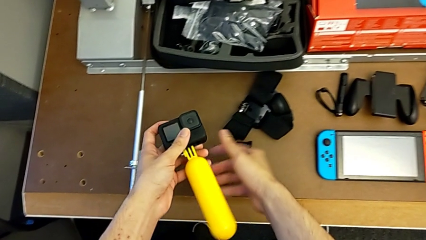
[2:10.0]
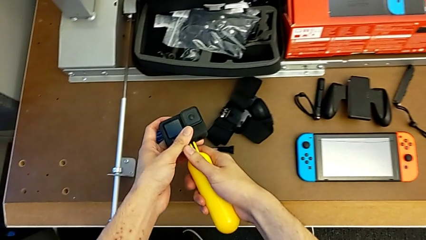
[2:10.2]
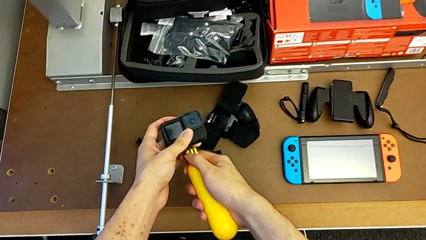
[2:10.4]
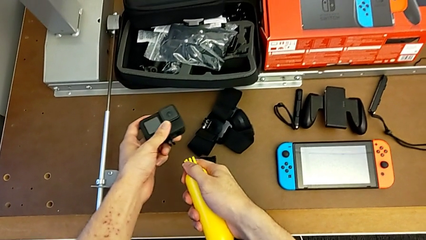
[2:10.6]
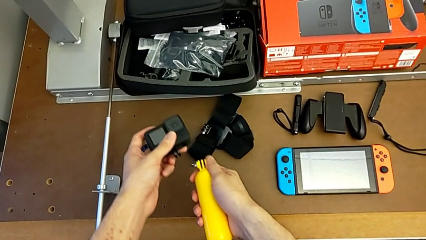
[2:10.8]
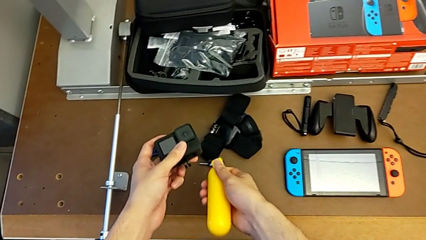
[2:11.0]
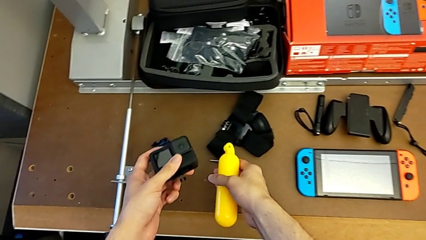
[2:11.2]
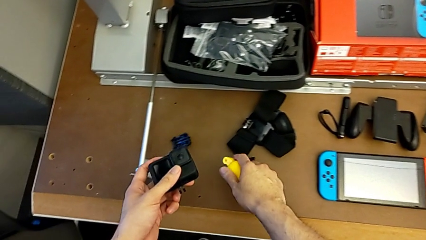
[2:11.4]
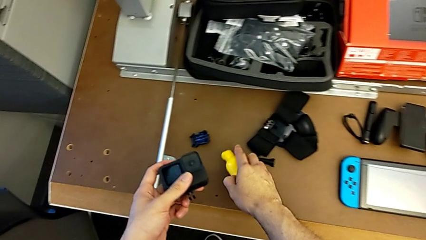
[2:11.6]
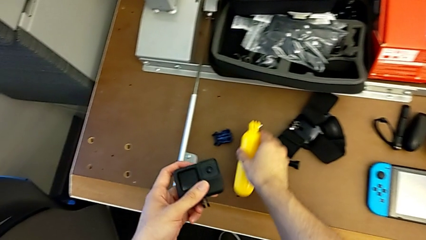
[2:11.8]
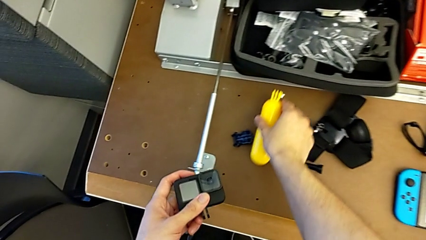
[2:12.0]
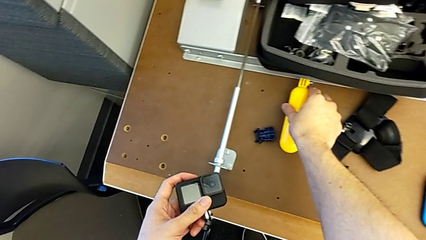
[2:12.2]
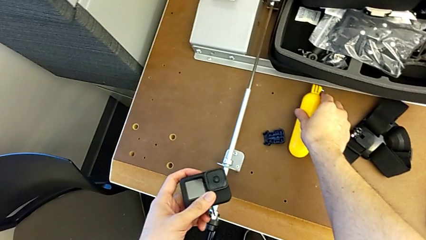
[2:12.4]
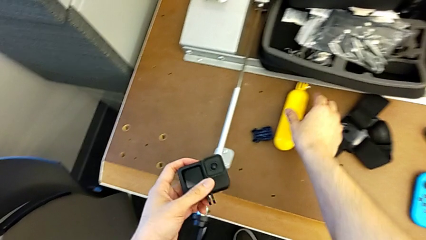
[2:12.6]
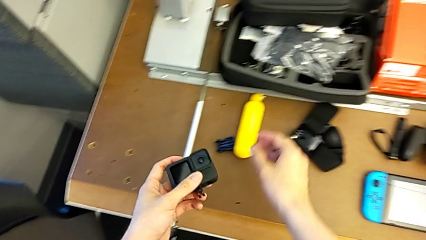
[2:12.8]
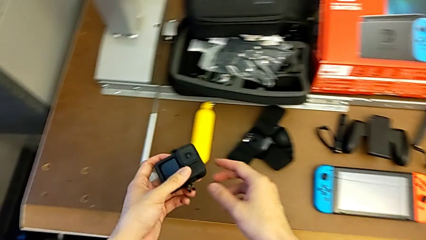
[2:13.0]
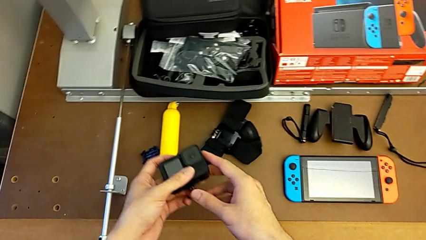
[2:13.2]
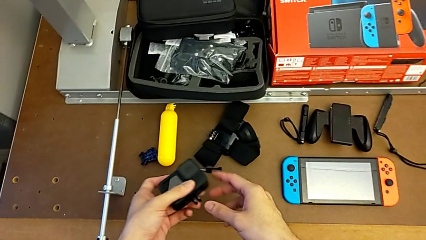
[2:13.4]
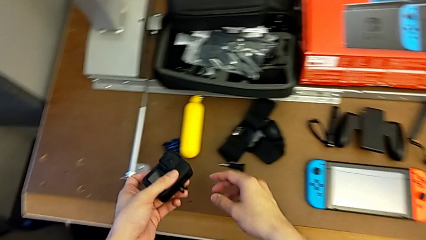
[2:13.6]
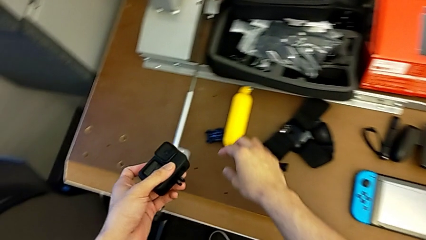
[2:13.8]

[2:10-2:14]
The camera wearer is disassembling the handheld grip from the GoPro. They withdraw the yellow handheld grip and place the handheld grip.

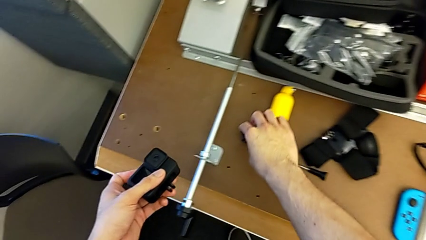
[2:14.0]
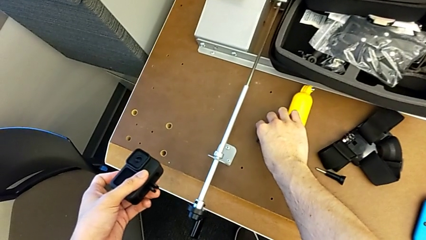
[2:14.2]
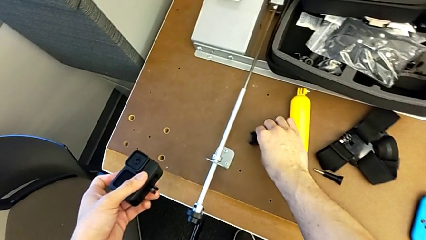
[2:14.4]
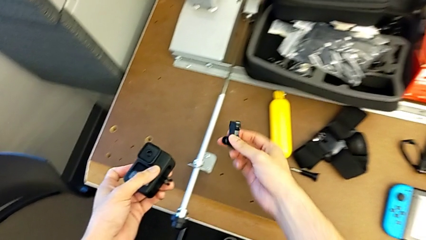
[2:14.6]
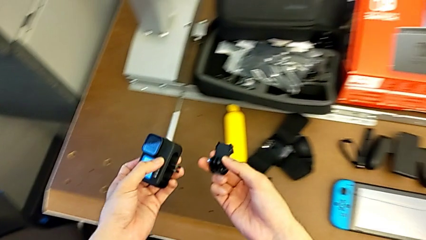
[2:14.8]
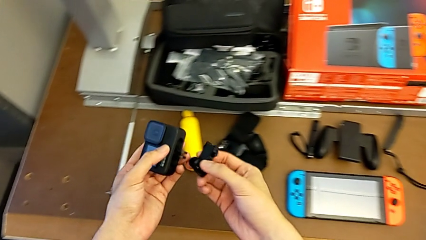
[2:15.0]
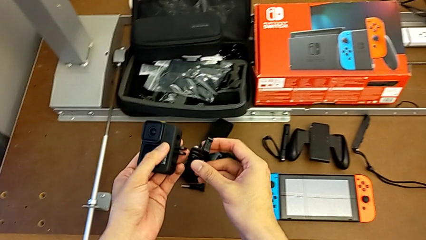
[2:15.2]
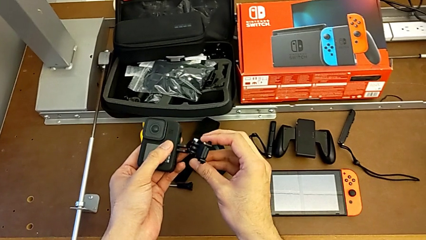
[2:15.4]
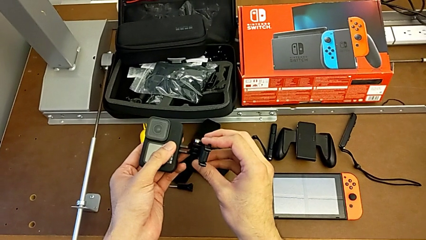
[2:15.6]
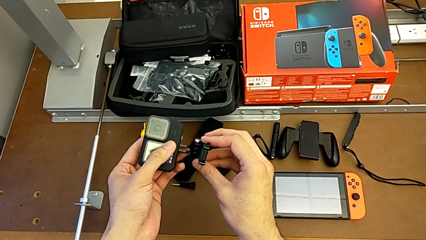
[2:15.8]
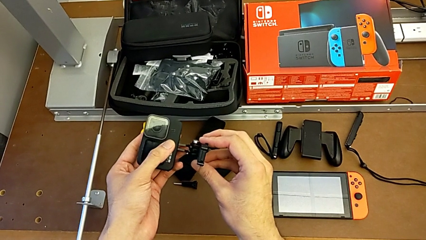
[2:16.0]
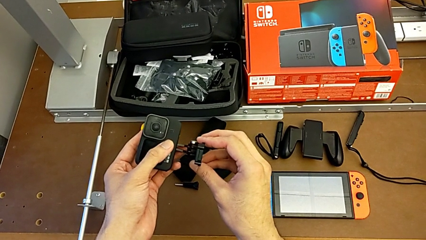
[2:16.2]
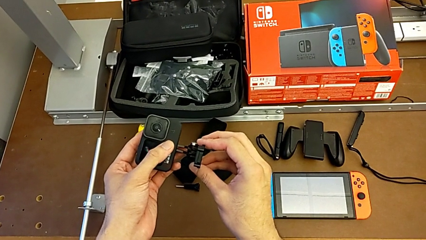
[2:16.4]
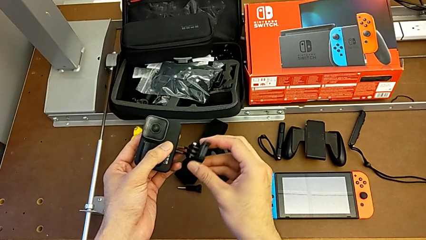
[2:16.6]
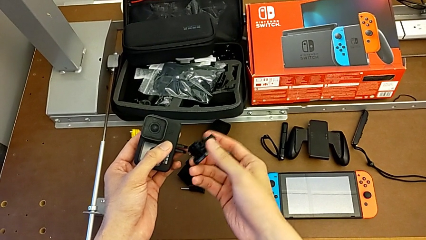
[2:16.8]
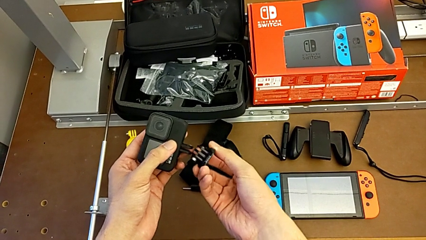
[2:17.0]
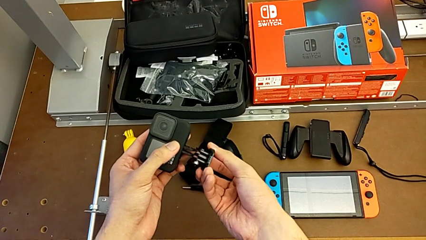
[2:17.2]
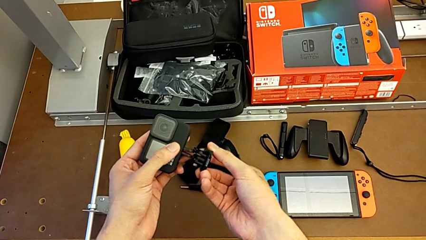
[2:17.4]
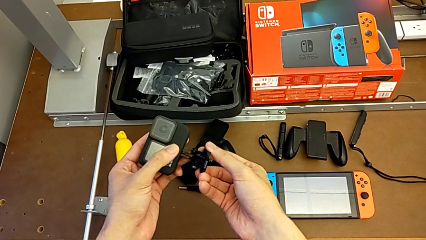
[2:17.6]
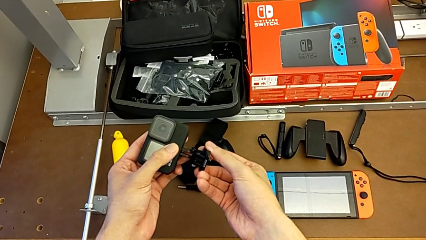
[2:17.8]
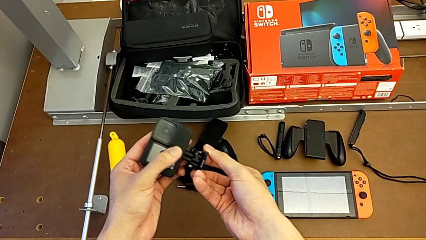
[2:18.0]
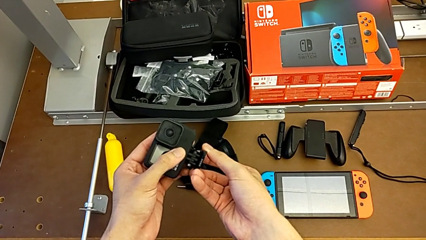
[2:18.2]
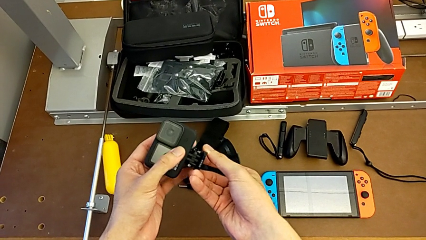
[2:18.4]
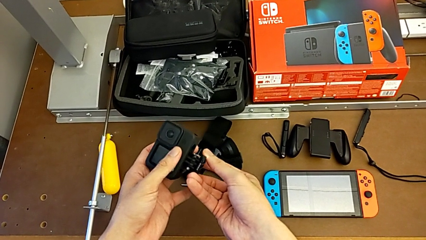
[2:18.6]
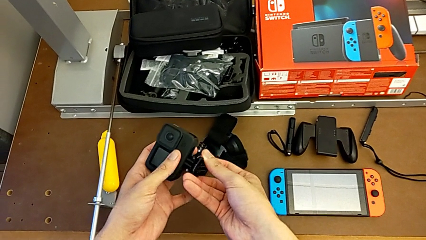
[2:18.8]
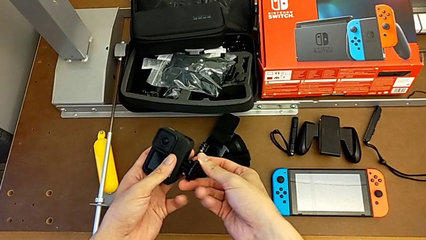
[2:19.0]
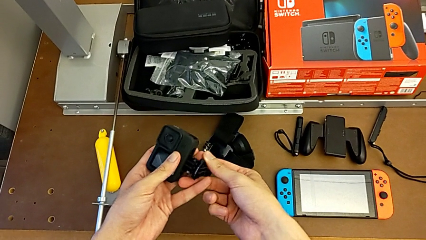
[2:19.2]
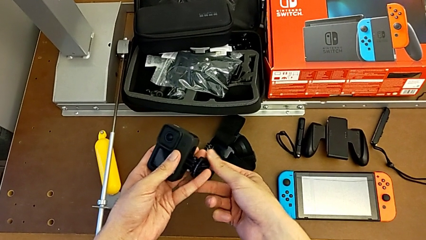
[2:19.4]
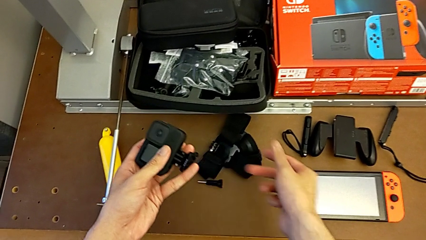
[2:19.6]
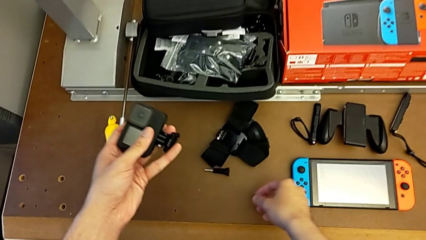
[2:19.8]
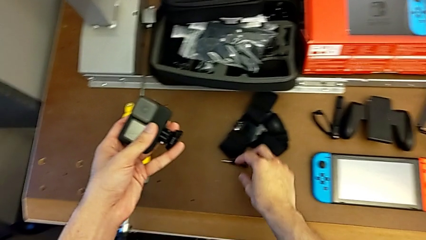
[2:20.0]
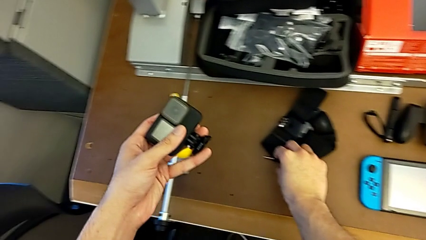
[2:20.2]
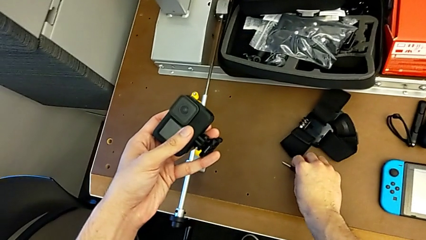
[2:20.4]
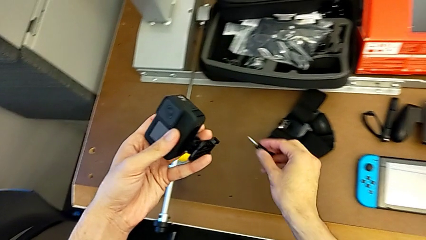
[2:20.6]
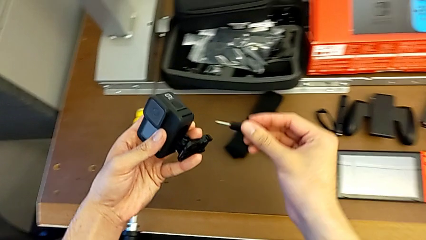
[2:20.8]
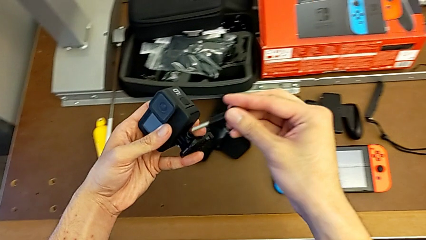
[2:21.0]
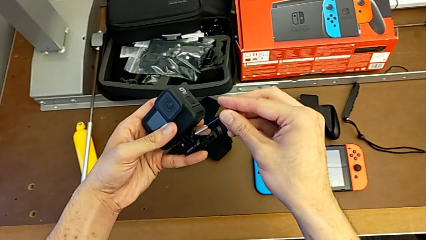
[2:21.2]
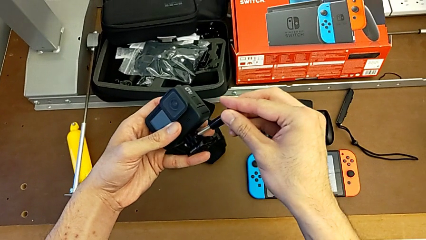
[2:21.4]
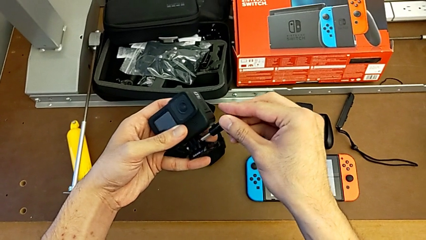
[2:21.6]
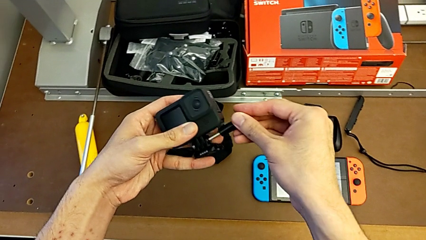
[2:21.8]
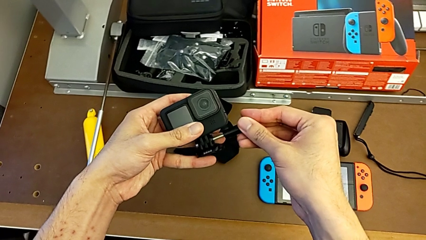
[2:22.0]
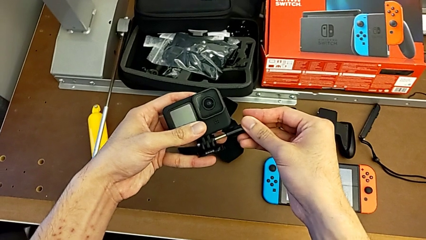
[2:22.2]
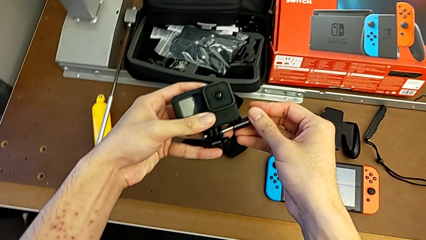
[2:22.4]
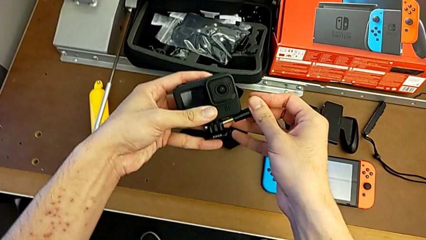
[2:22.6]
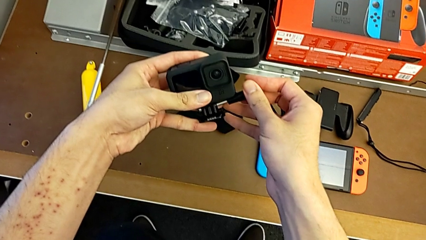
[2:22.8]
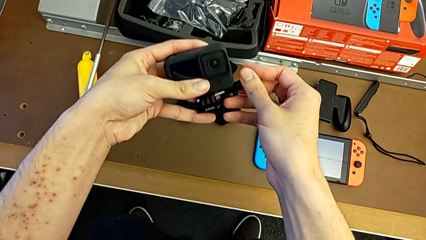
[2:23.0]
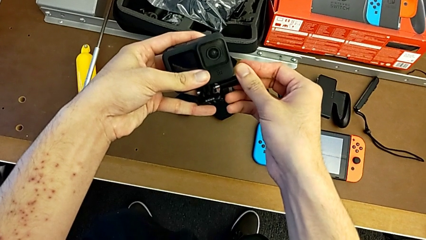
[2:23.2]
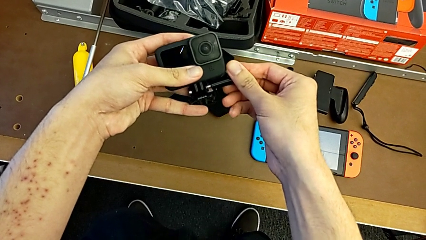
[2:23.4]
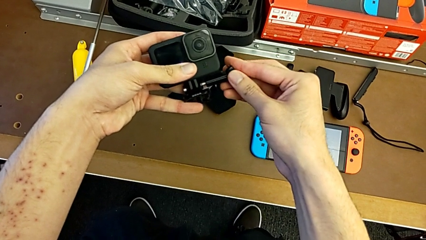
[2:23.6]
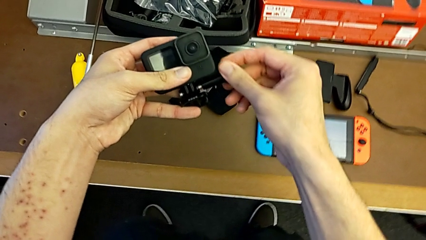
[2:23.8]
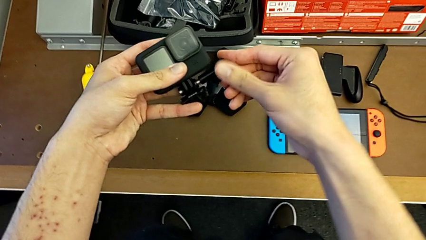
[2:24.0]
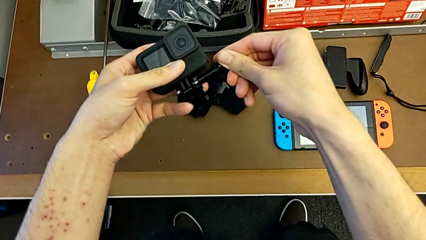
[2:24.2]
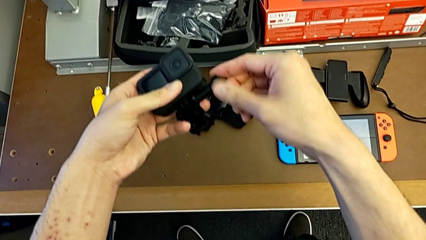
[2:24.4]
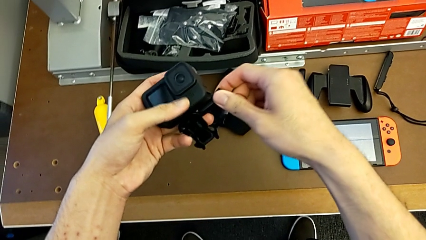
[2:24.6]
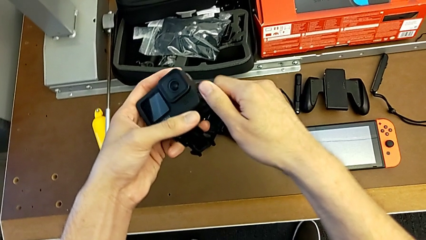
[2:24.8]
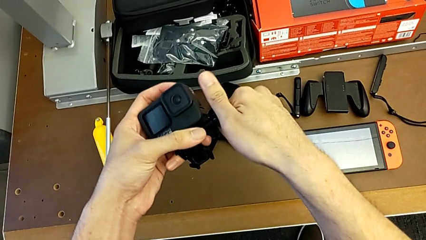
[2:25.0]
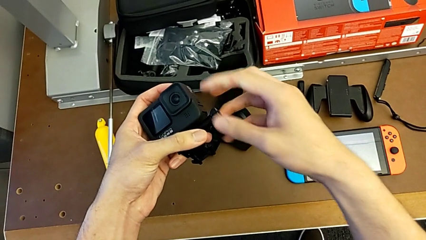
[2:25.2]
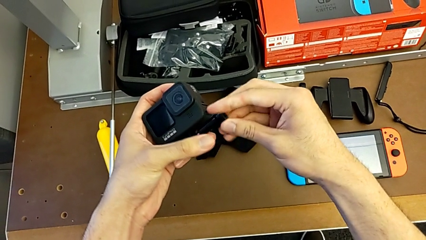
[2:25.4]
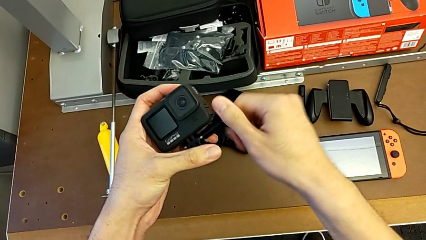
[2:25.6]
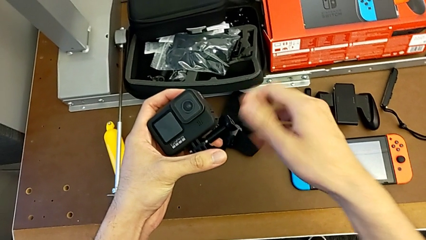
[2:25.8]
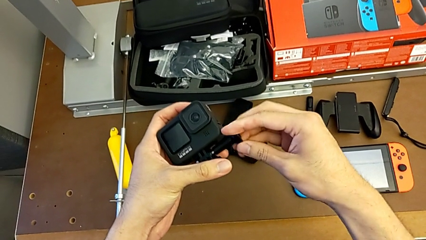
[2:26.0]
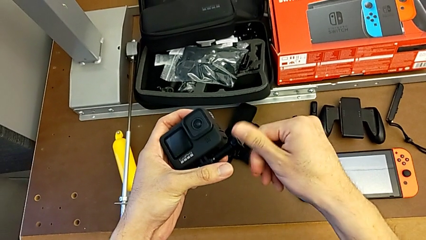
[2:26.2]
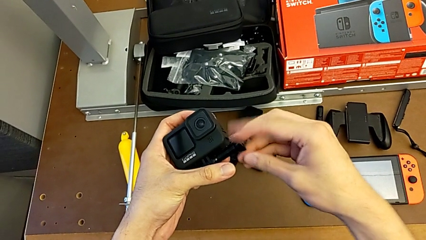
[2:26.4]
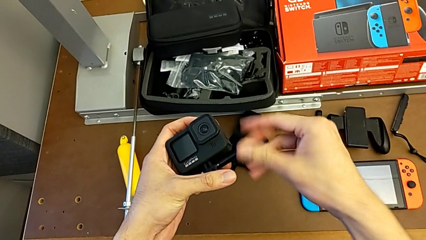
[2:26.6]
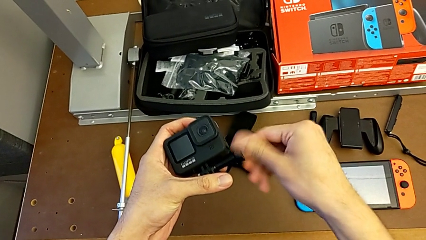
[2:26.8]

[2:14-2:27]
The camera wearer is assembling the strap onto the GoPro. They grab the mounting peg, align it, insert the screw and begin to screw the screw.
